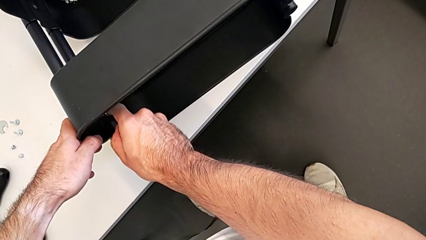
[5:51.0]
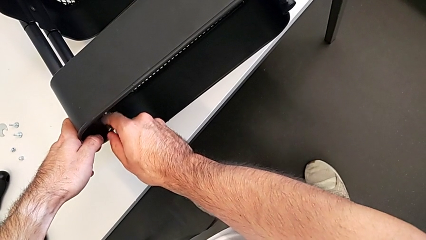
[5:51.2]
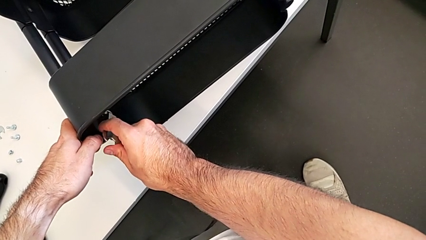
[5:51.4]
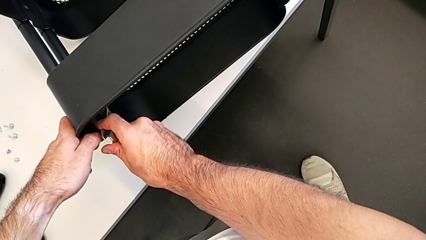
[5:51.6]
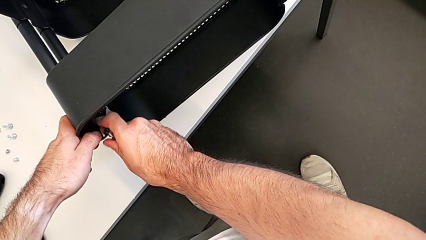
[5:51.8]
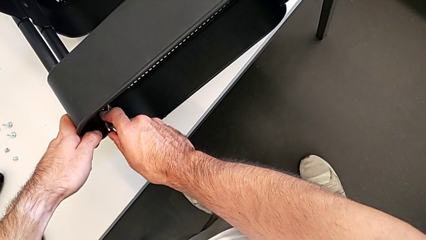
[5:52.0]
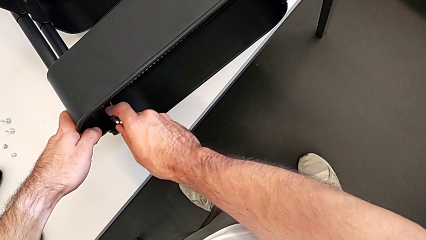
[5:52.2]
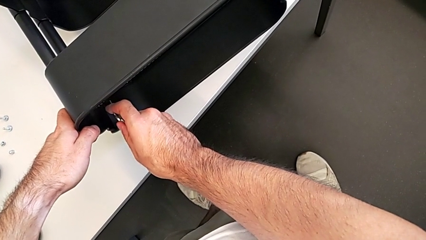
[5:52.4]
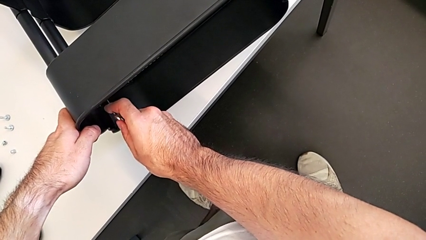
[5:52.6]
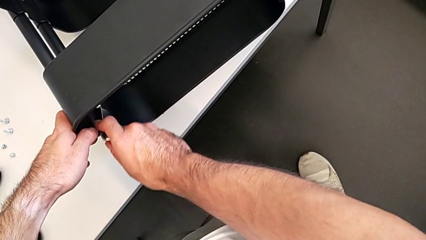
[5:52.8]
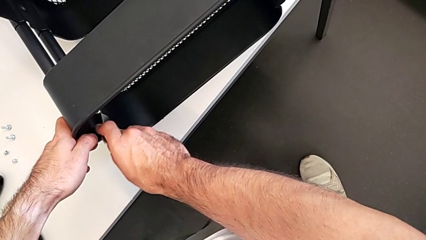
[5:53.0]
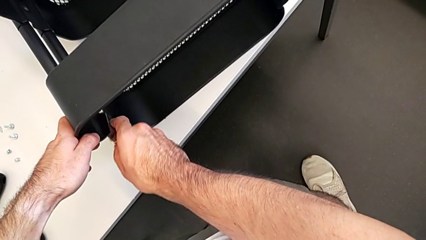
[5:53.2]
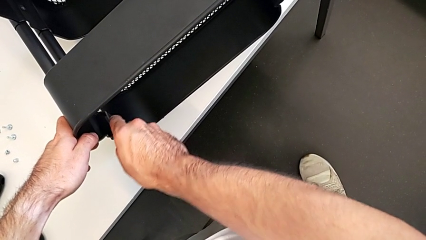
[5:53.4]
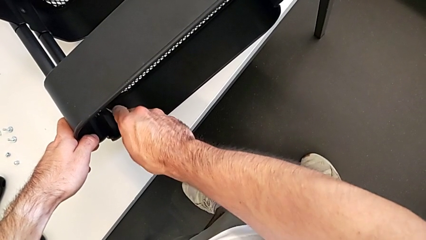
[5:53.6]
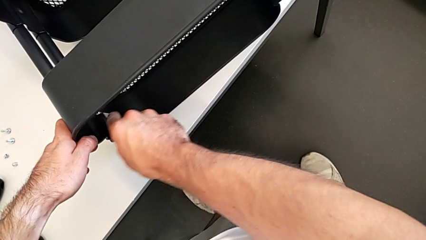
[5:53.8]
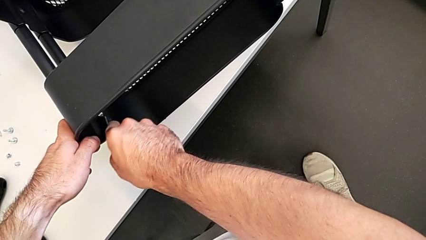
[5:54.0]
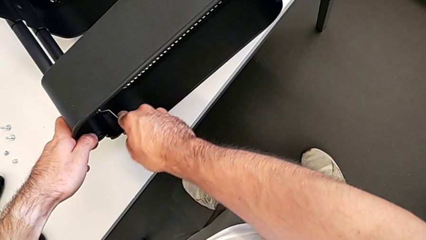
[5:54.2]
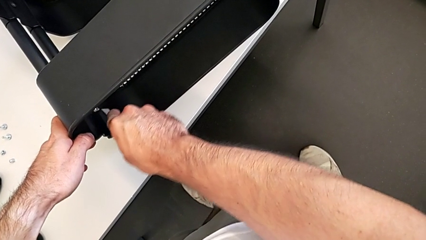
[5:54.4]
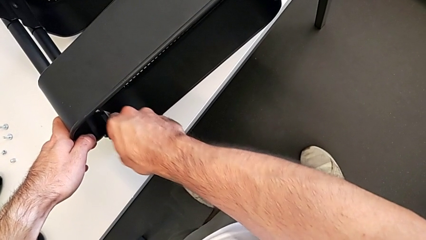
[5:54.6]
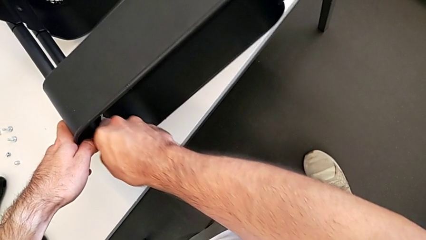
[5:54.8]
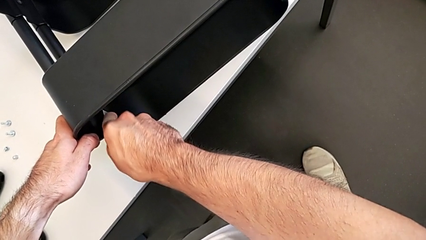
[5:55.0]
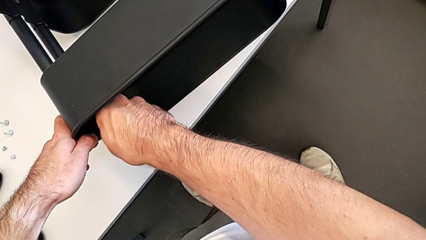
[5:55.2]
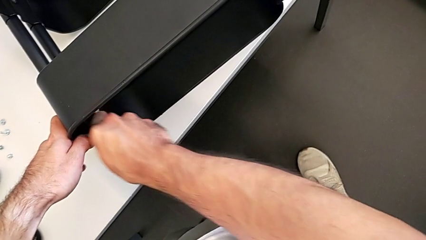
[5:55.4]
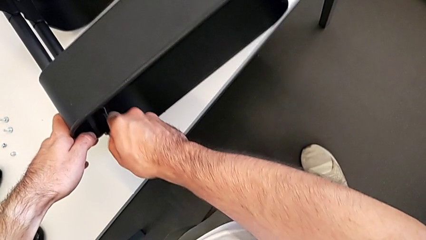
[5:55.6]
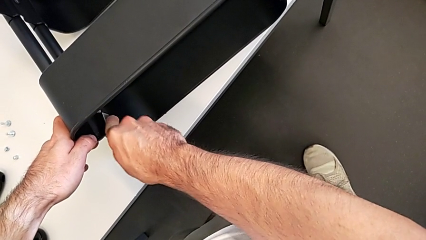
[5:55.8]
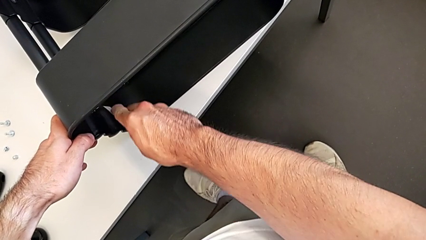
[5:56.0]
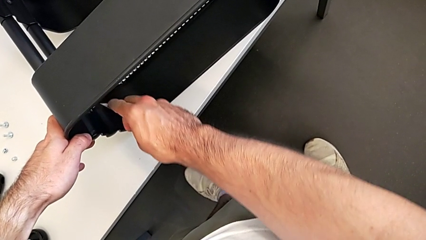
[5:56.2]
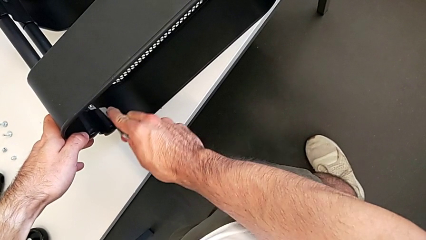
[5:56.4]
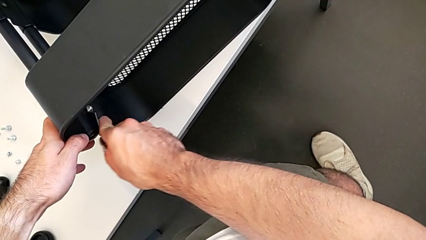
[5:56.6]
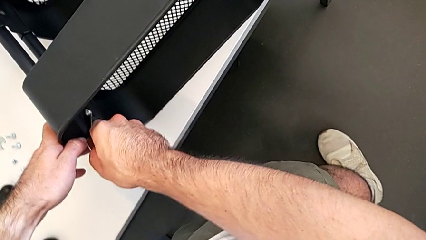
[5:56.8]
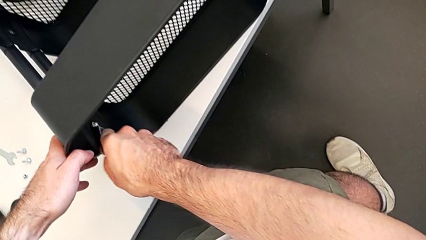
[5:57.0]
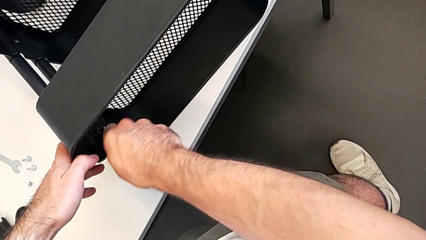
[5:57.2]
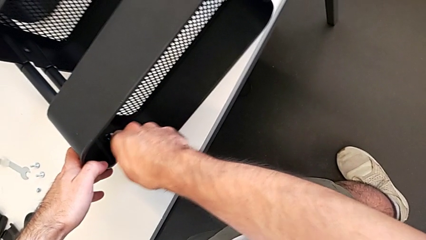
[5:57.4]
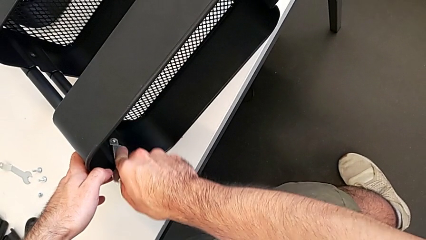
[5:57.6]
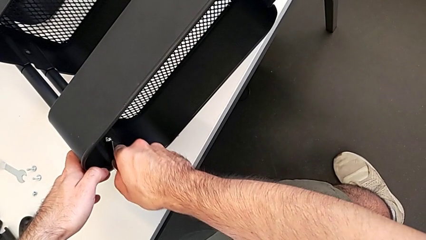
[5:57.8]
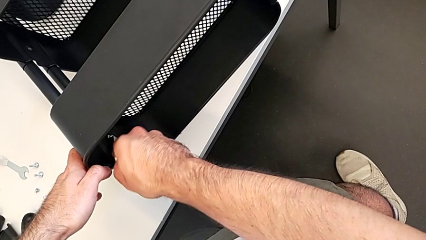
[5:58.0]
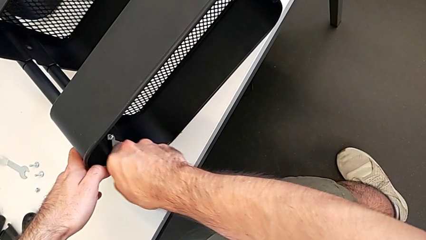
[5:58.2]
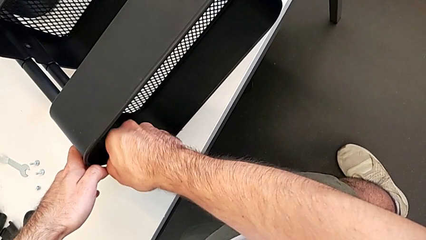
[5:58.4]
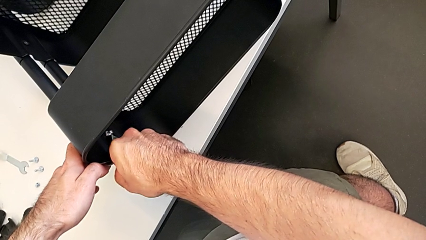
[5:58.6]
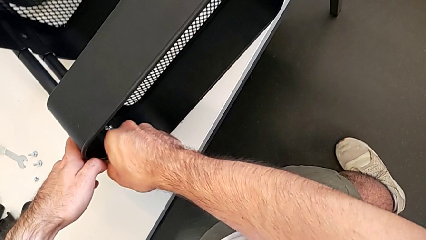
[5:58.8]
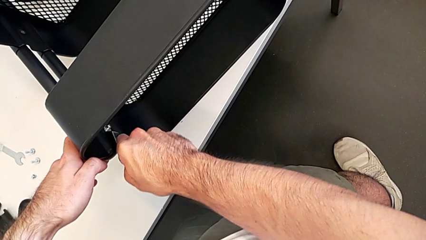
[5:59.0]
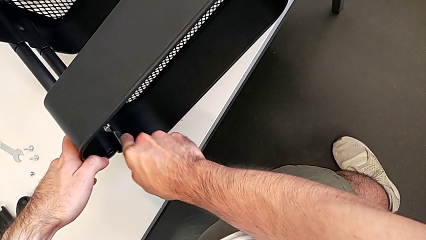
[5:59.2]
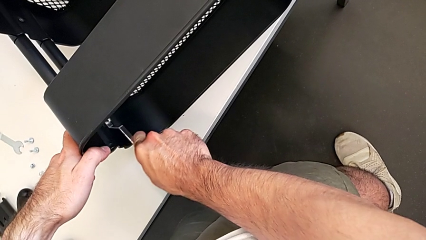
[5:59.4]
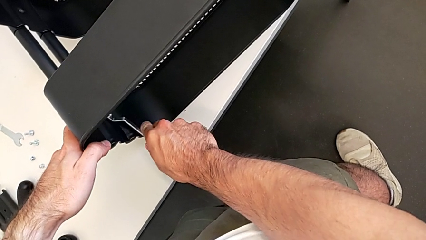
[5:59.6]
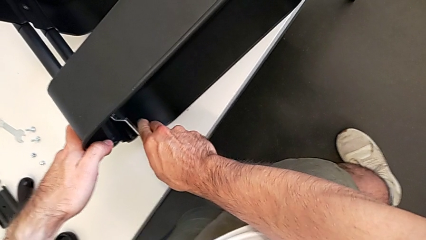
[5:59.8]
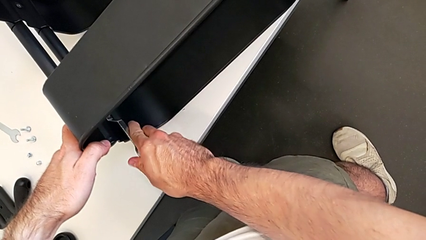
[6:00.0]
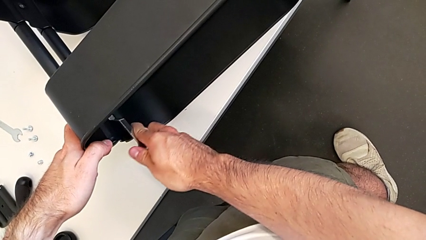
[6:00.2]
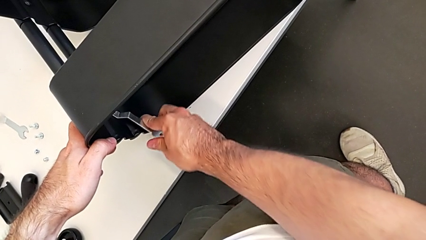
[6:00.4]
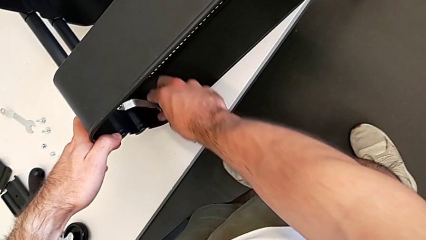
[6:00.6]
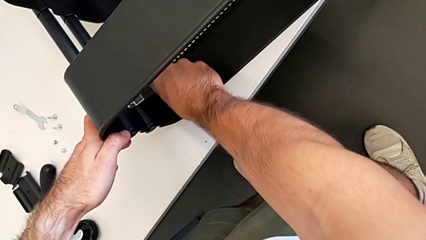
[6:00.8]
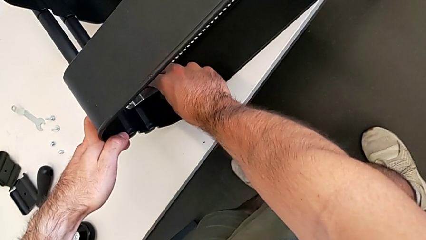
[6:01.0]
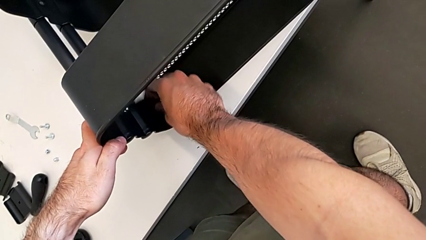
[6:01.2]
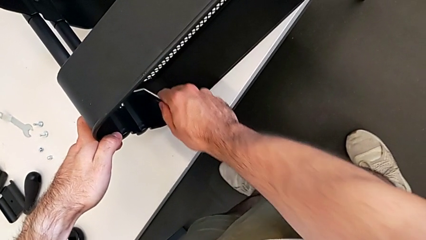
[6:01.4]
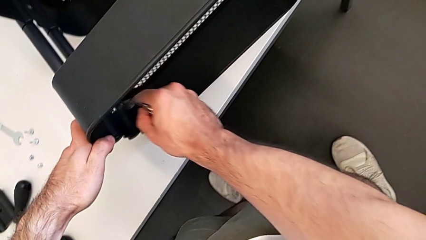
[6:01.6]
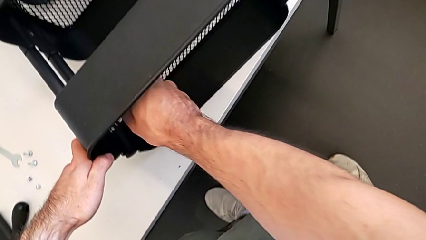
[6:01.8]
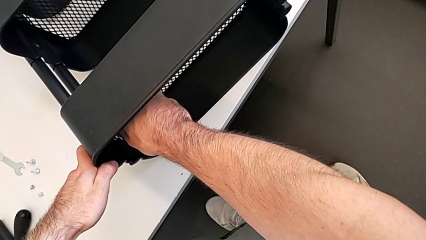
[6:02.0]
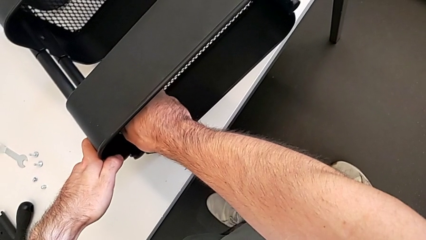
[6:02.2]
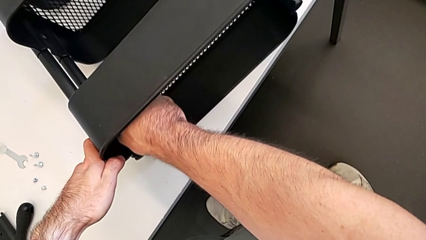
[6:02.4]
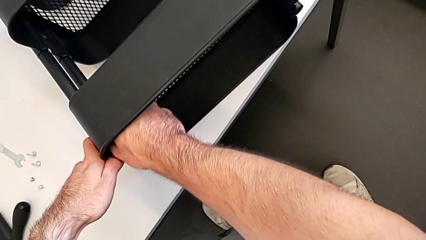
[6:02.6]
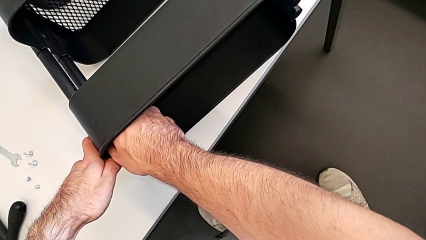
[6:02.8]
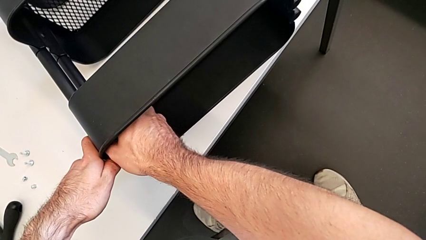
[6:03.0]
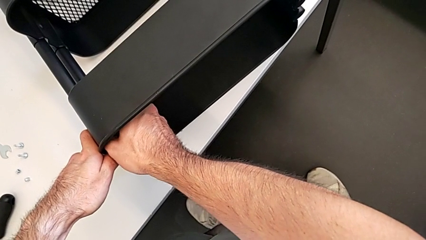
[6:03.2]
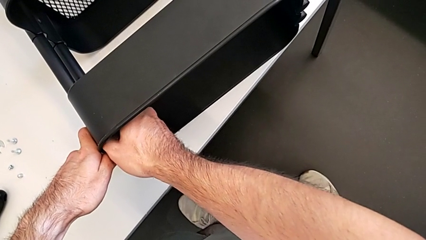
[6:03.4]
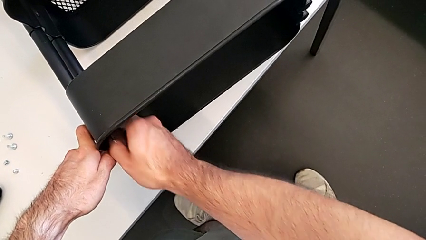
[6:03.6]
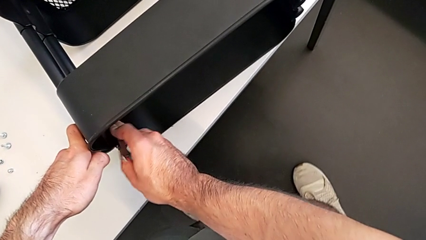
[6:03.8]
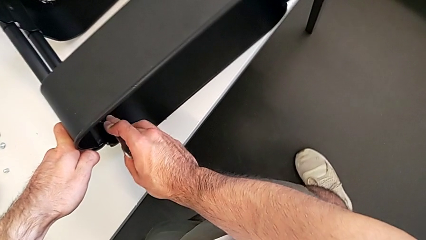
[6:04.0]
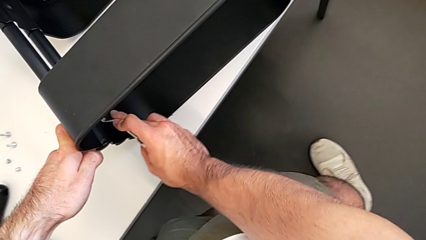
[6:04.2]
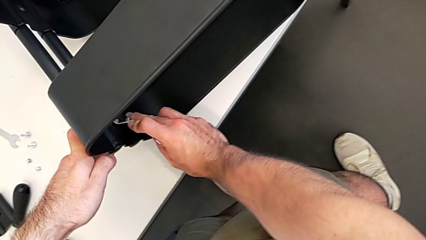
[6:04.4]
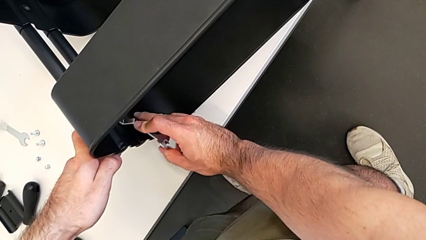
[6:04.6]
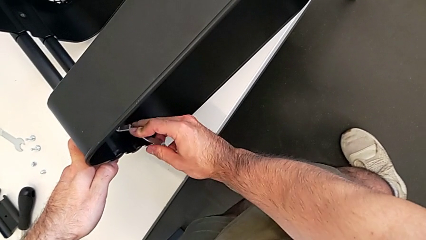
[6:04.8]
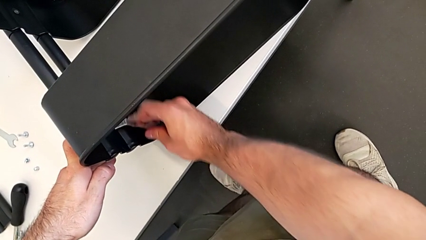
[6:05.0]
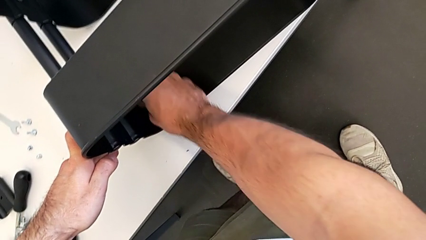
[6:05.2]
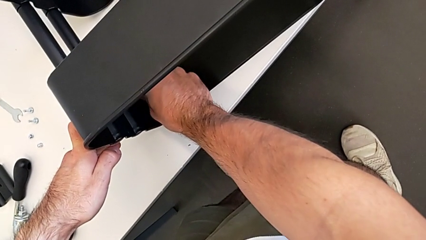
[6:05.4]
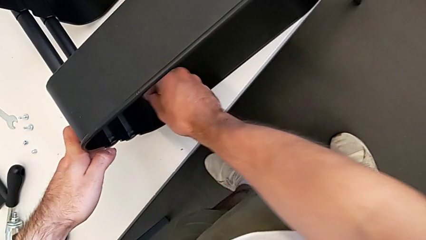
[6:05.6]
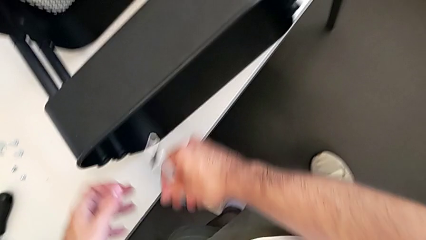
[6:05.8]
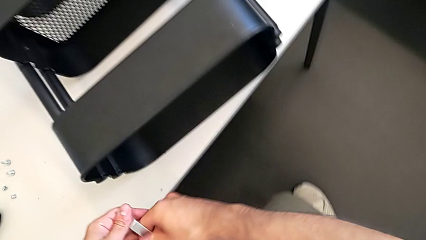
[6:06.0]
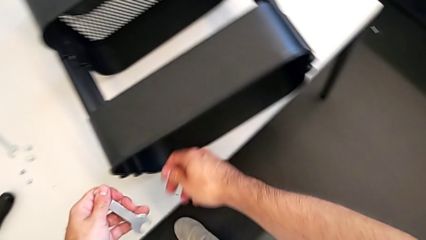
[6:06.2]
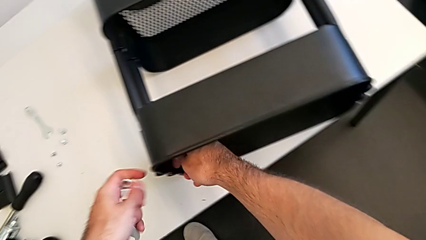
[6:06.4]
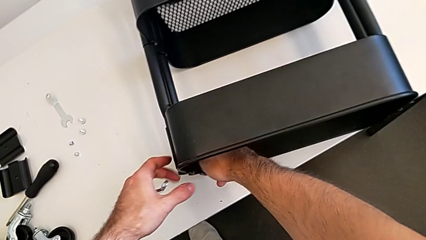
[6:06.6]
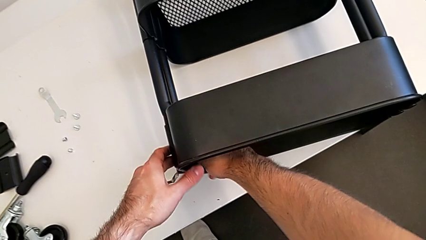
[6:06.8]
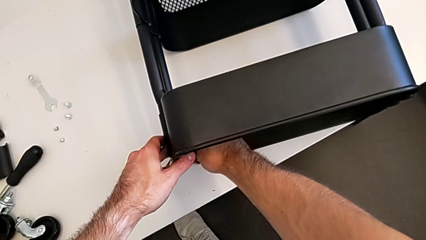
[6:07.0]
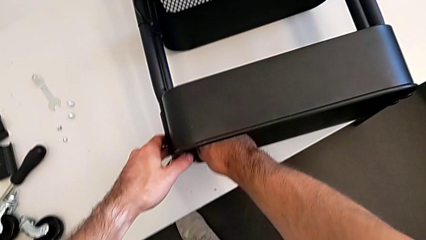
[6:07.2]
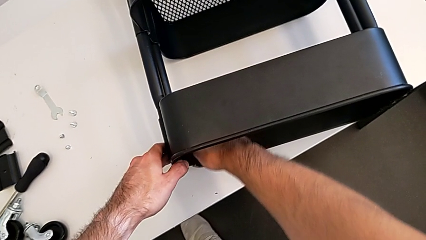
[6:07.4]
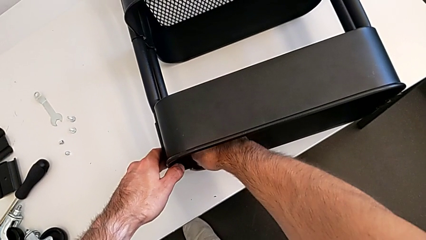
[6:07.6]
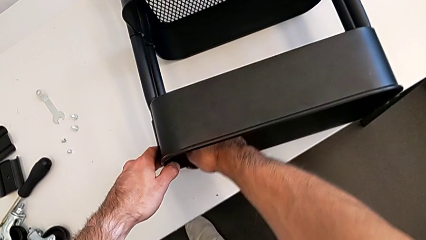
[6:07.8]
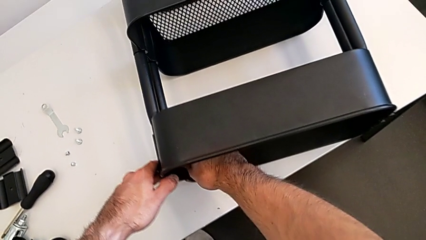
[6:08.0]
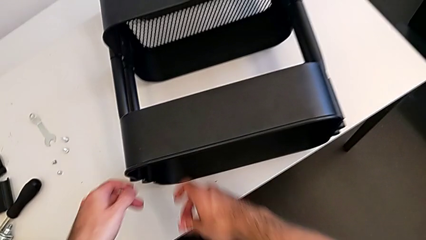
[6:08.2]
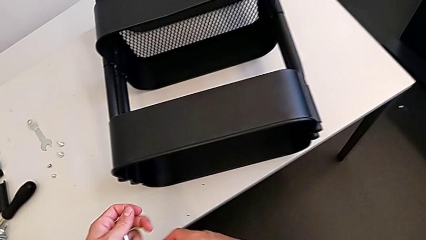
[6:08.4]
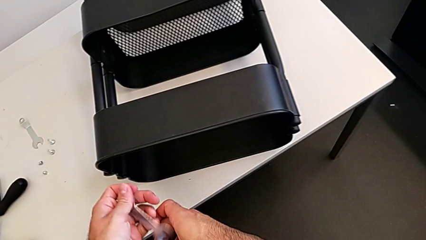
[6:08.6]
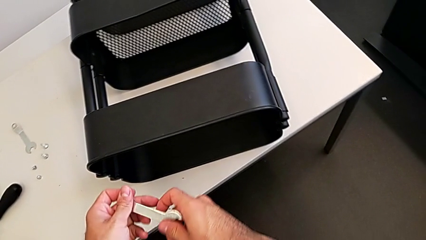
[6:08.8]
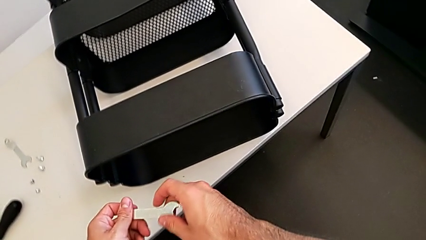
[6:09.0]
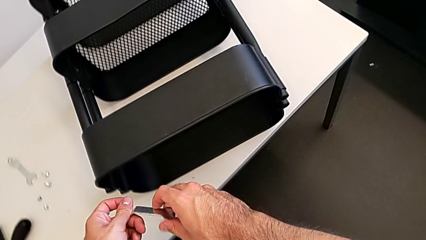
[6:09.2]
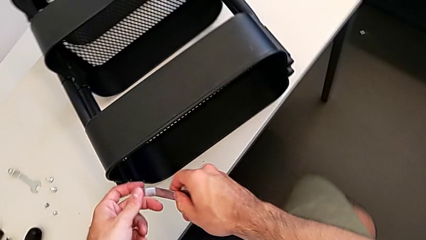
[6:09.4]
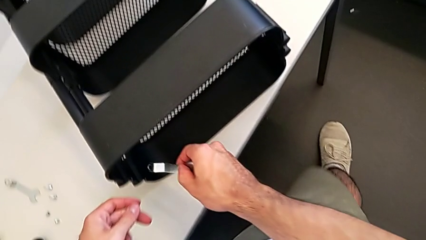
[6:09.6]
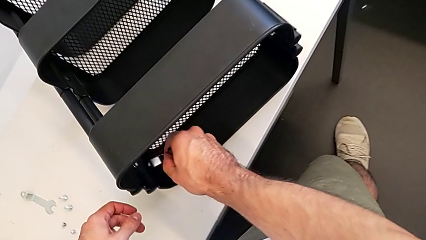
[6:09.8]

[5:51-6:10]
The camera wearer is unscrewing the left hexagon cap nut and bracket from the top tray. They keep unscrewing the left hexagon cap nut, unscrew it and grab the hexagonal wrench.
